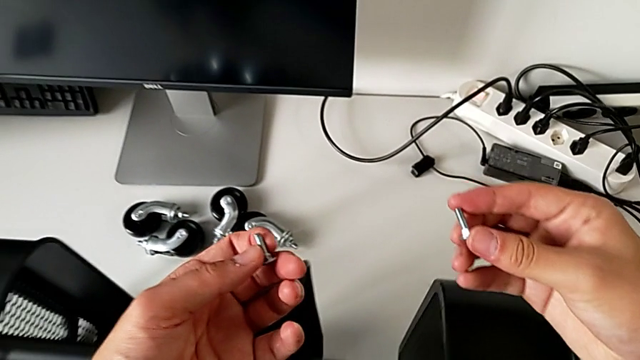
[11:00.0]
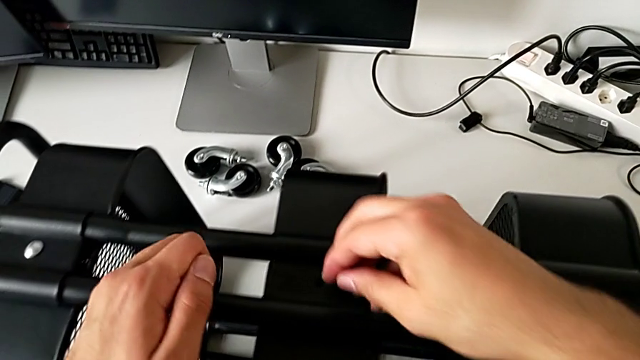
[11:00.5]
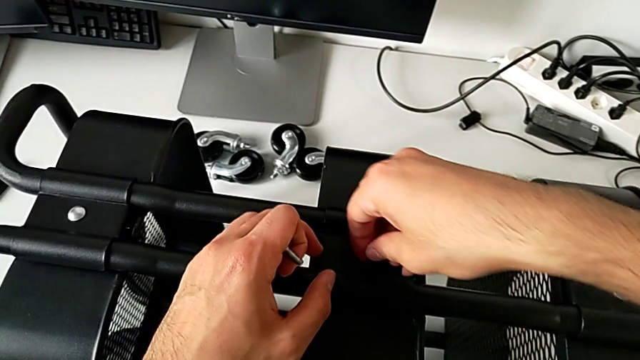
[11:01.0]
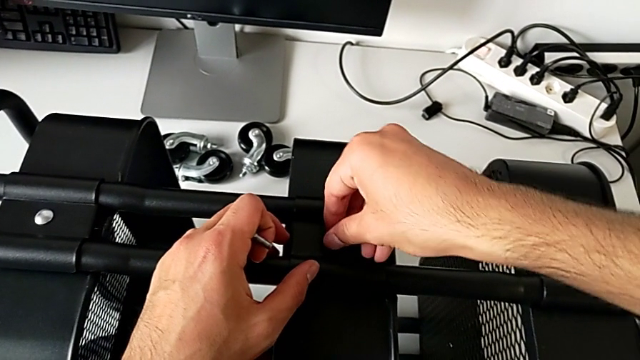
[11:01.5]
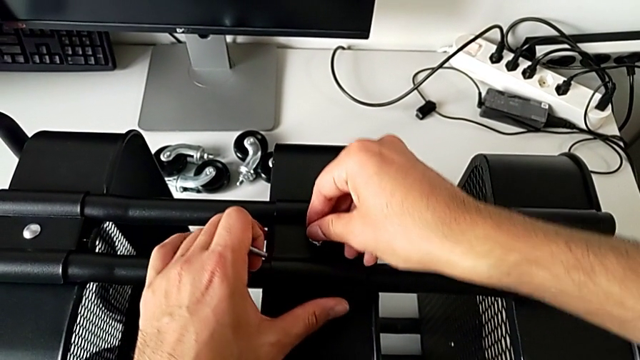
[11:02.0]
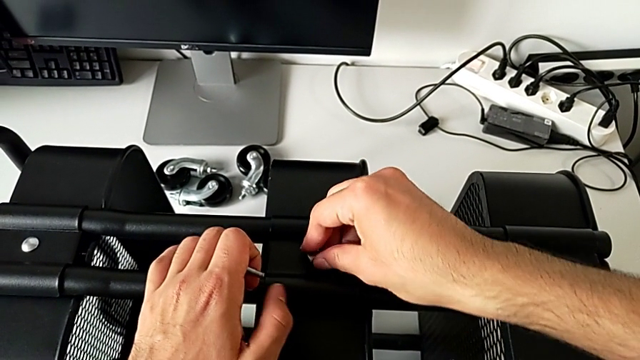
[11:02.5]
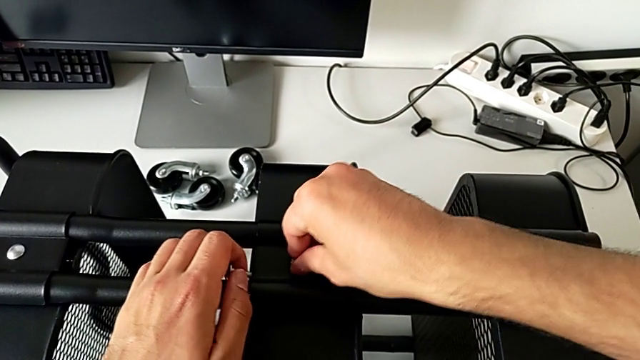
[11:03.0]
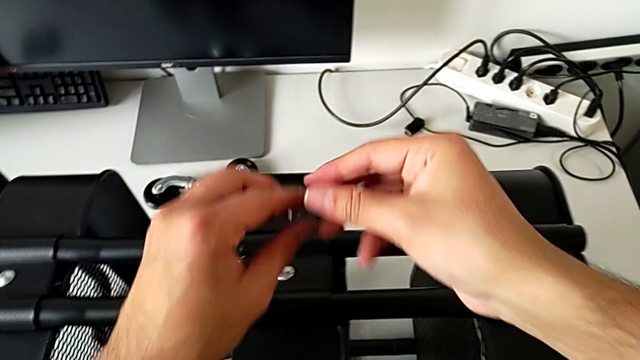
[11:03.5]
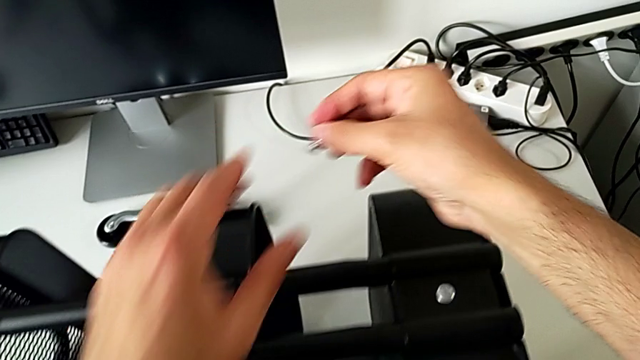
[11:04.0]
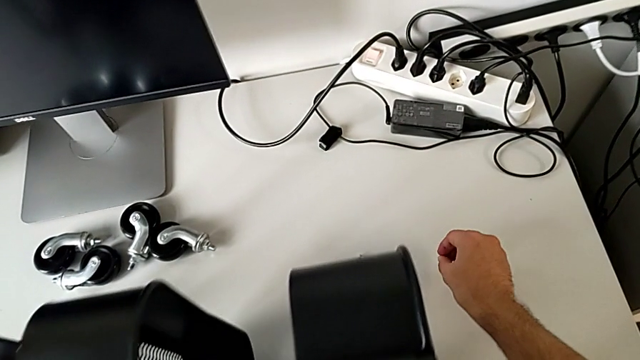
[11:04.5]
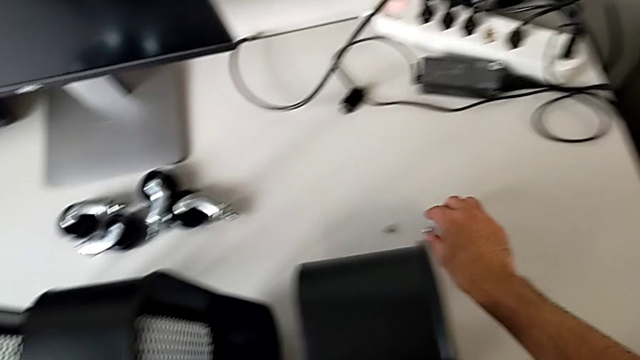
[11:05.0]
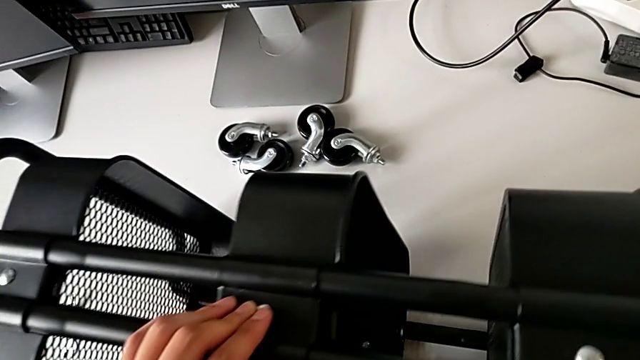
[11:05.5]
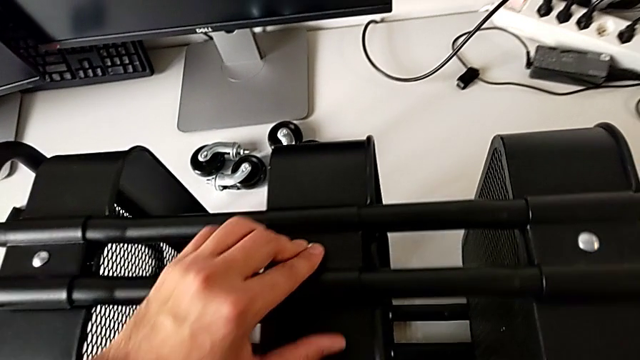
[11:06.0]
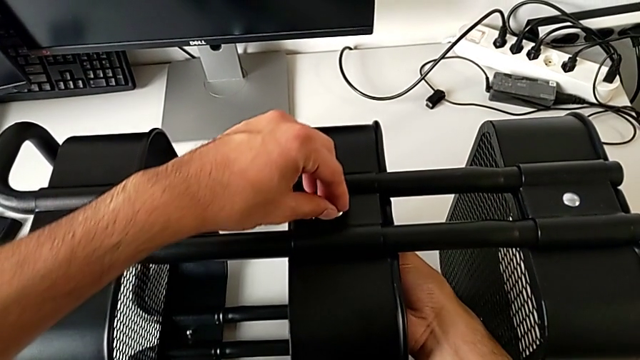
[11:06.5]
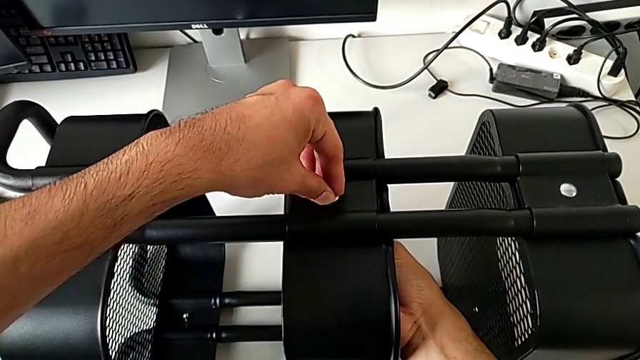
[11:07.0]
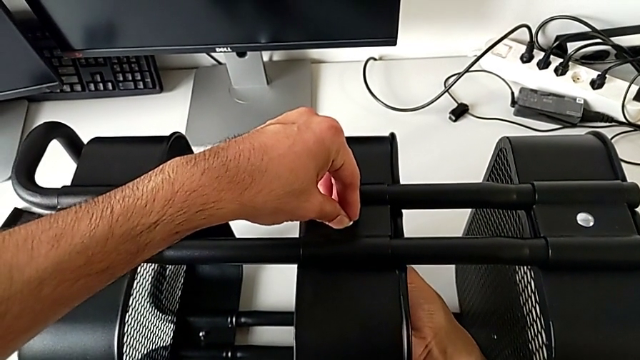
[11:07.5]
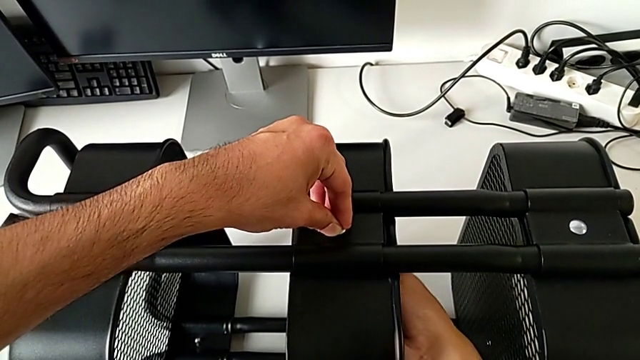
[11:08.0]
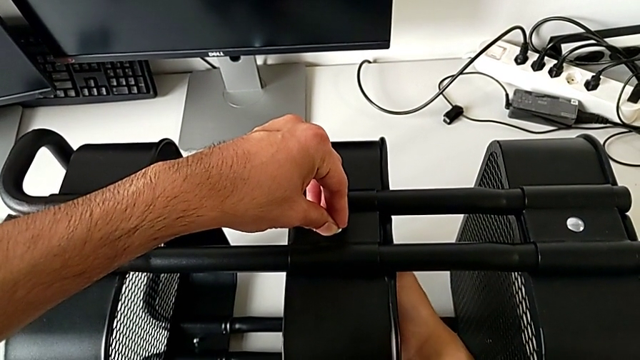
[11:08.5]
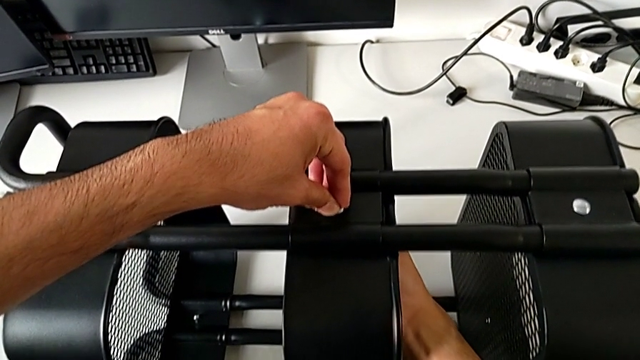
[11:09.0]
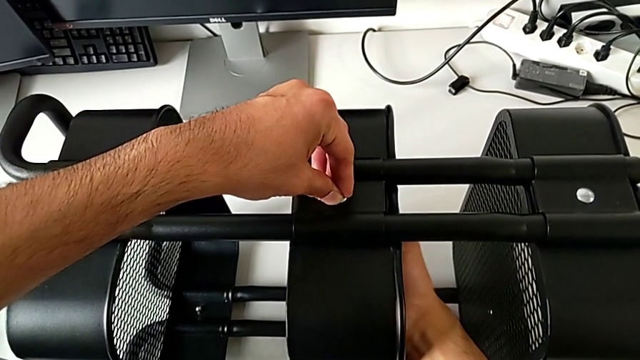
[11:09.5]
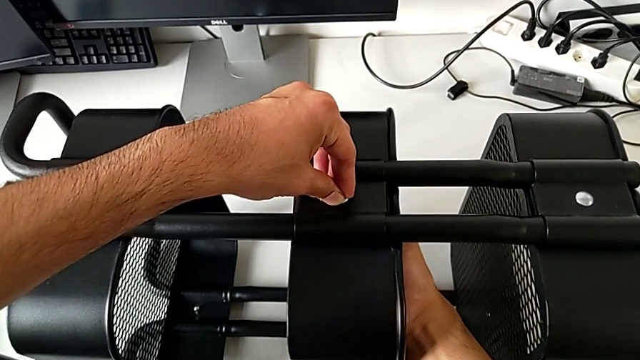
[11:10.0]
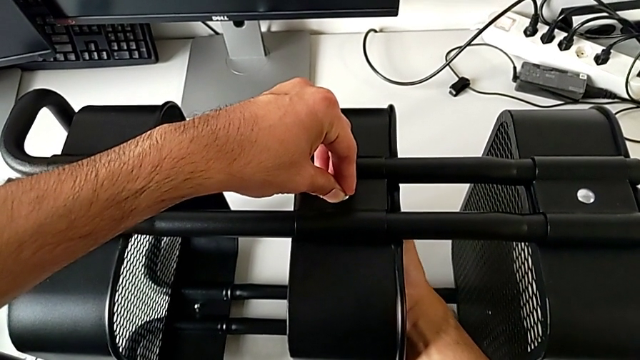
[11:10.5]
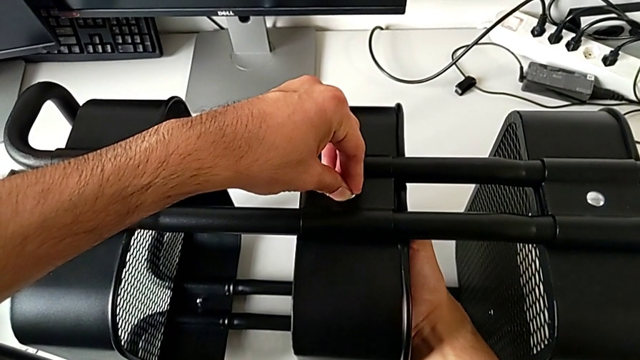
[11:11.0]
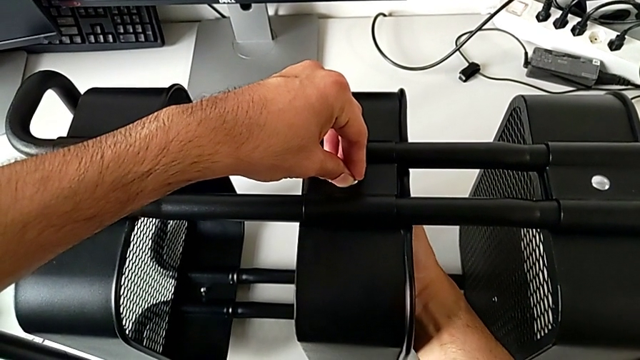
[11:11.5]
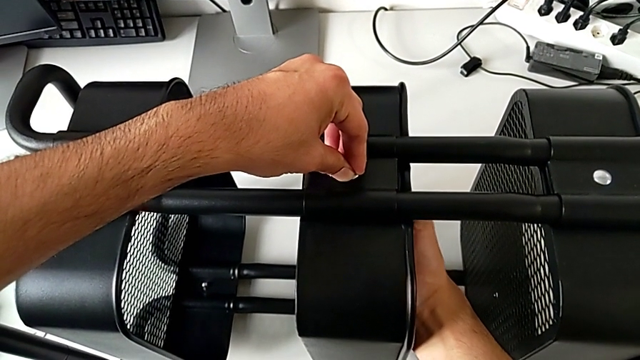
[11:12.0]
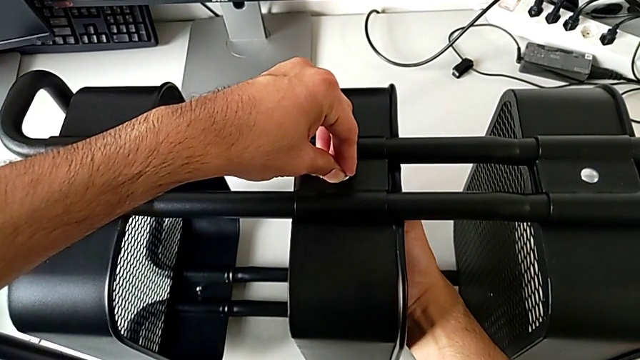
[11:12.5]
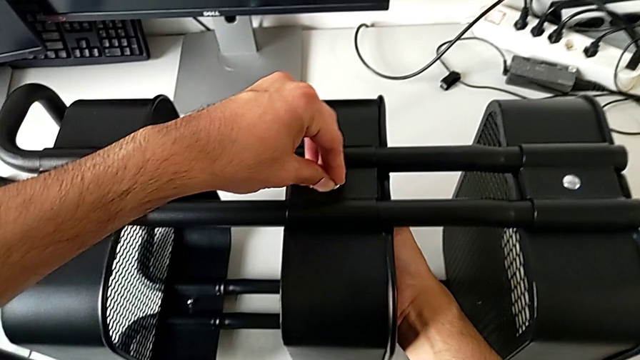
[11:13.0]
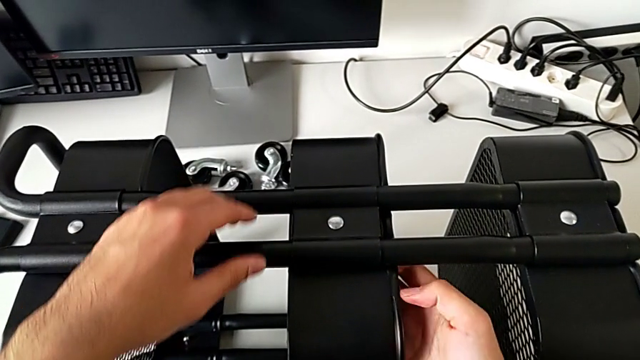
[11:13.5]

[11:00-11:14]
The camera wearer is assembling the middle tray. They insert the bolt, place it, grab the hexagon cap nut, insert it and screw it.

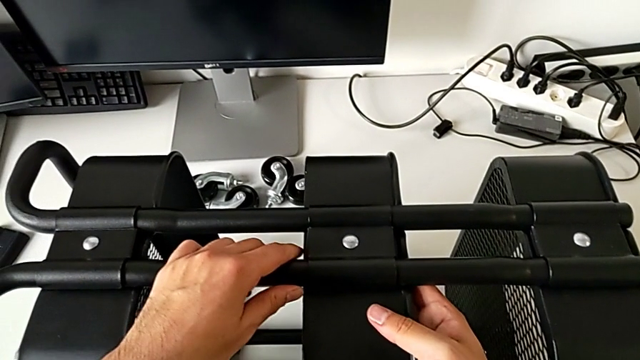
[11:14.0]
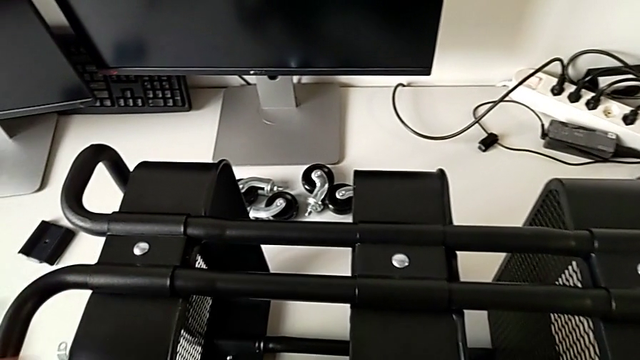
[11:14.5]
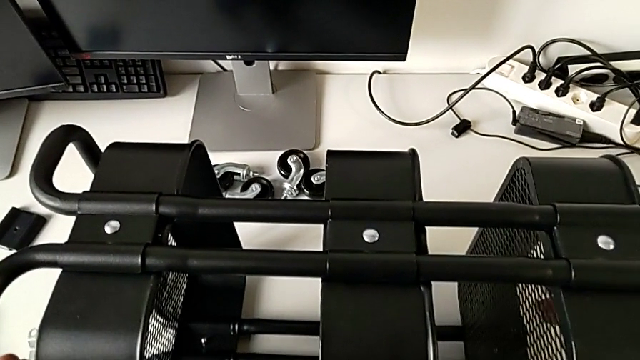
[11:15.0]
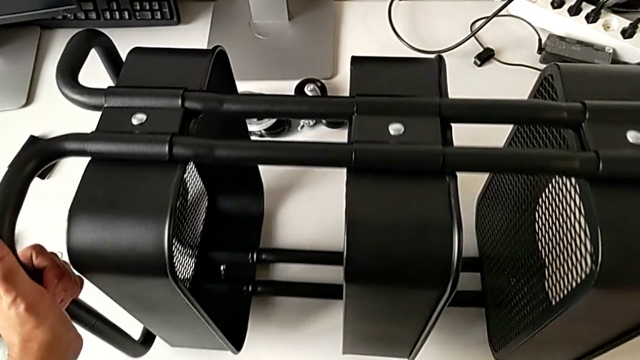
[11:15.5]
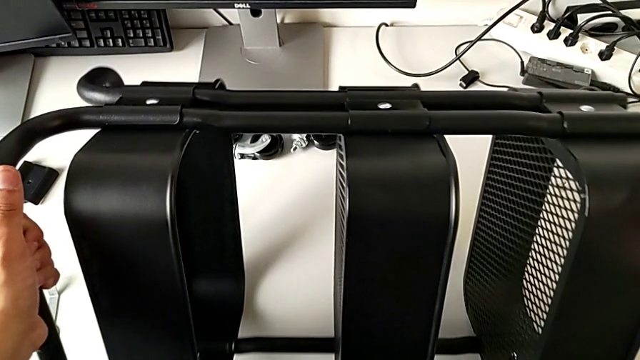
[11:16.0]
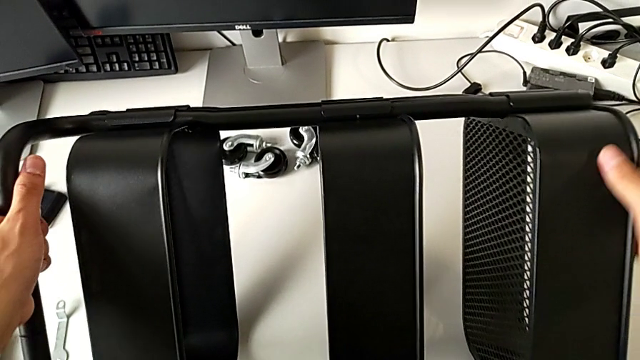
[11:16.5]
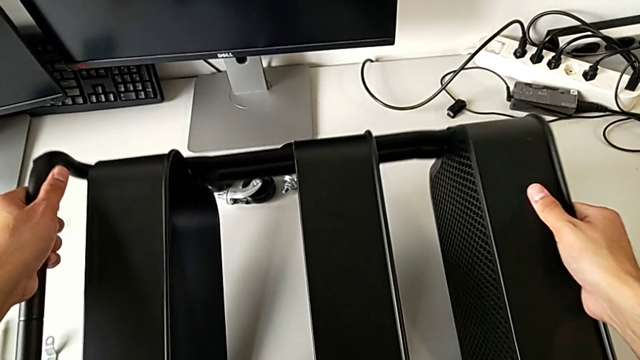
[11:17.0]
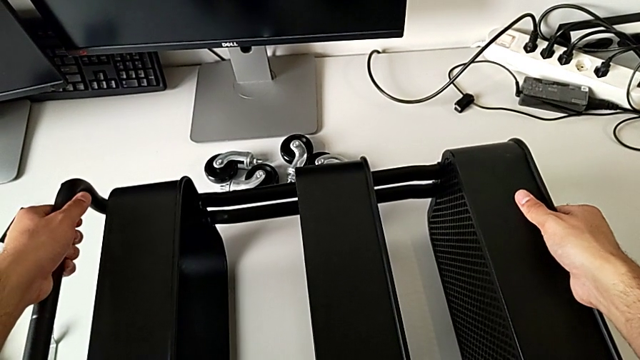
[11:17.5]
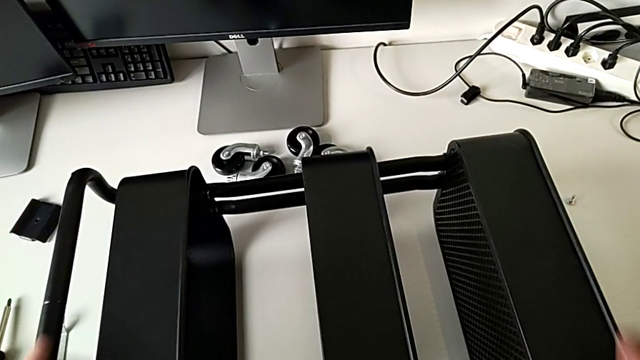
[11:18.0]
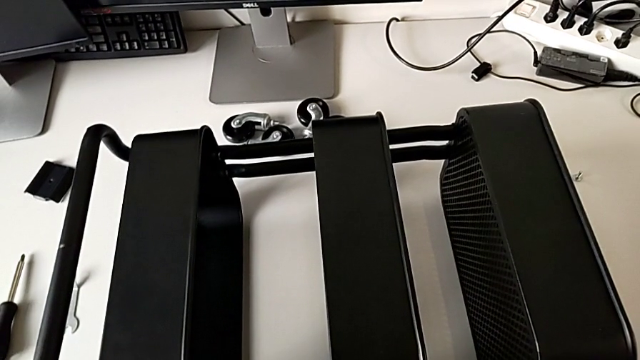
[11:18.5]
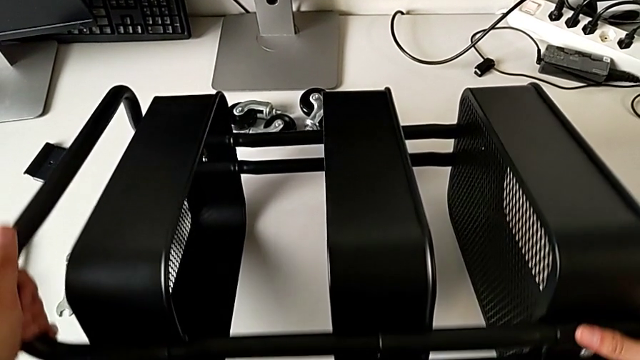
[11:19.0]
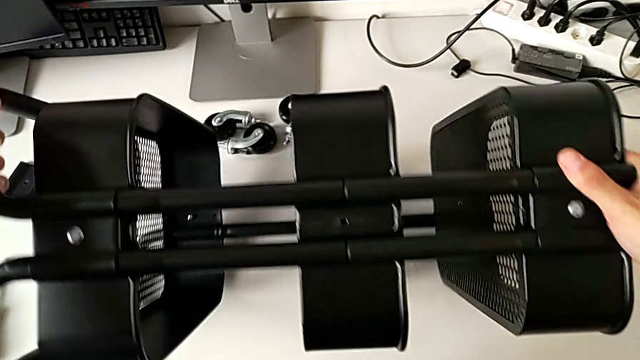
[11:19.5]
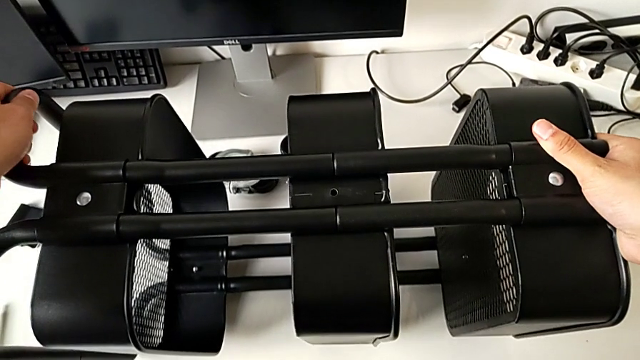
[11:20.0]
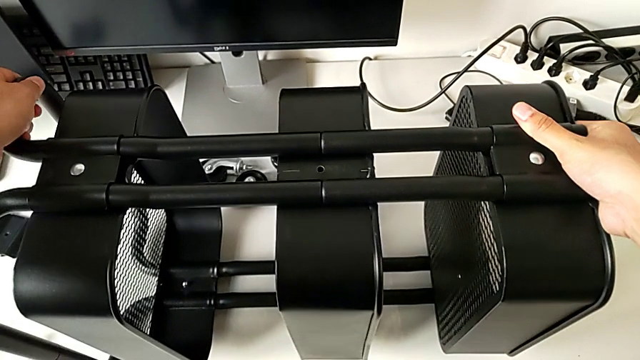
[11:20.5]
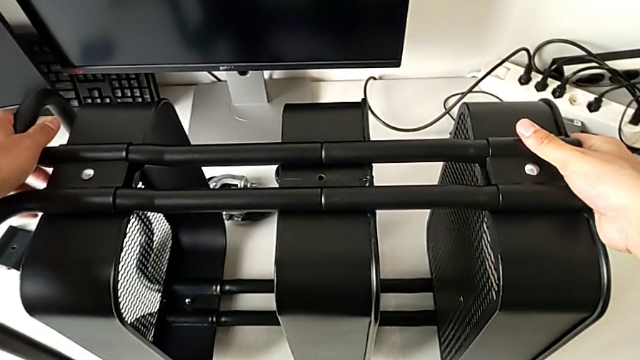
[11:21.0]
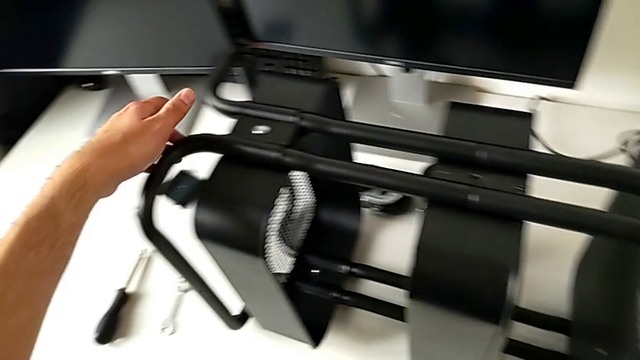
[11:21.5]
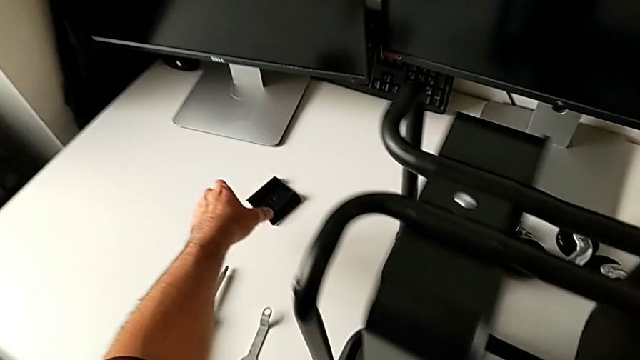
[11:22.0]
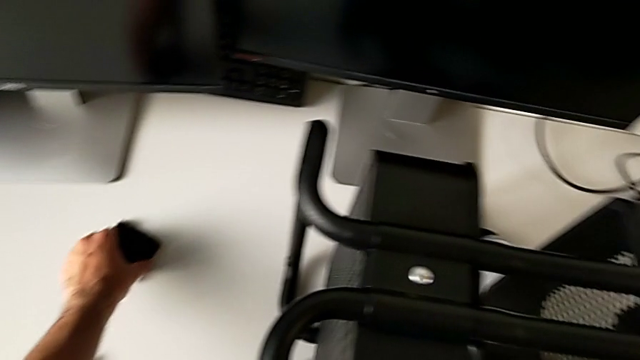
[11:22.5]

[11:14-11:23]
The camera wearer is assembling the middle tray. They flip the utility cart and grab the bracket.
